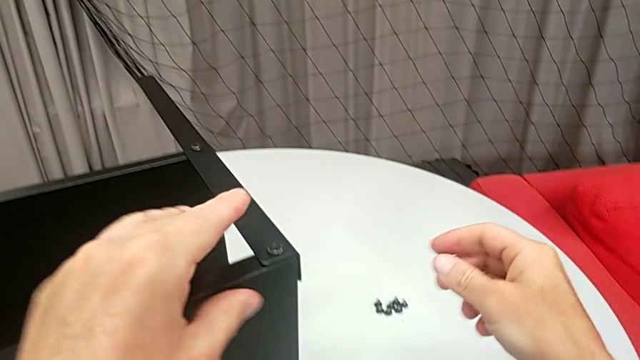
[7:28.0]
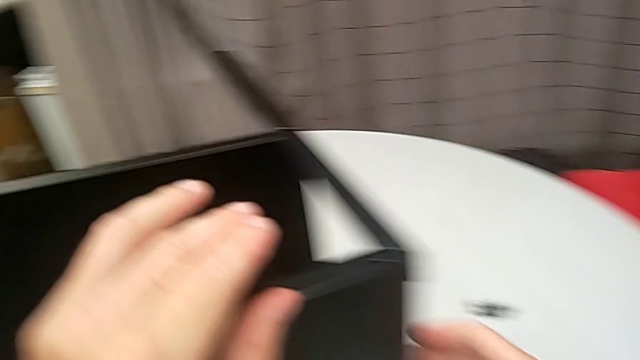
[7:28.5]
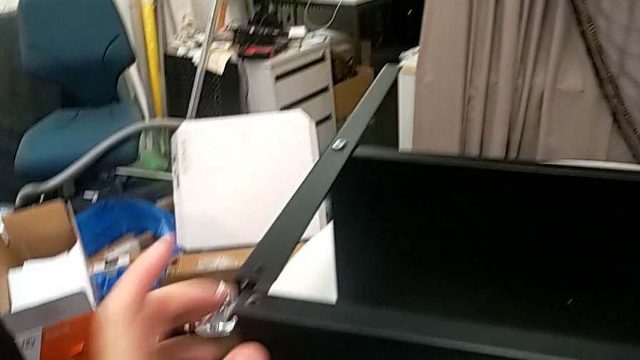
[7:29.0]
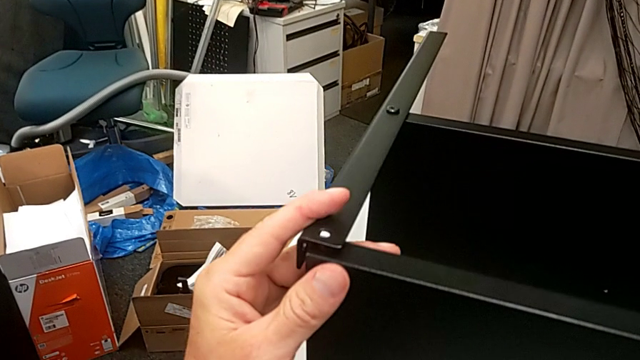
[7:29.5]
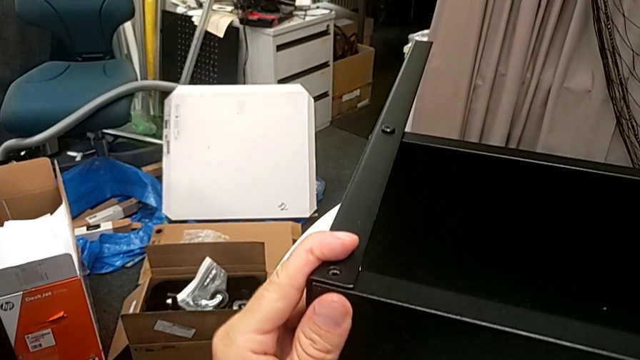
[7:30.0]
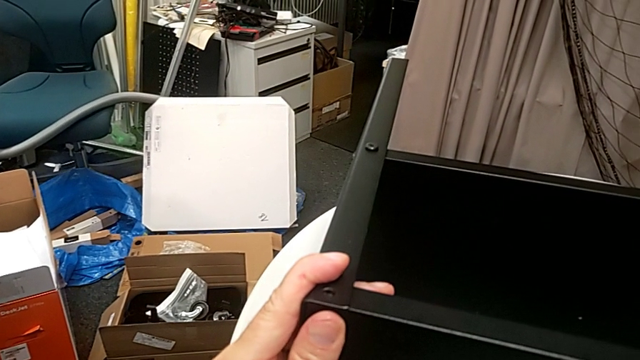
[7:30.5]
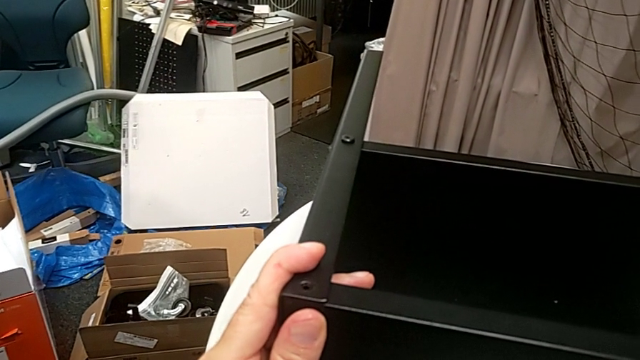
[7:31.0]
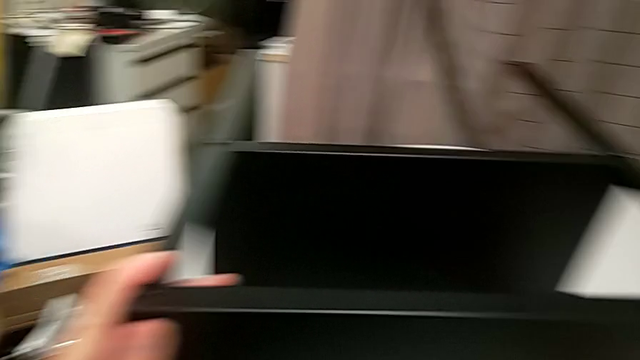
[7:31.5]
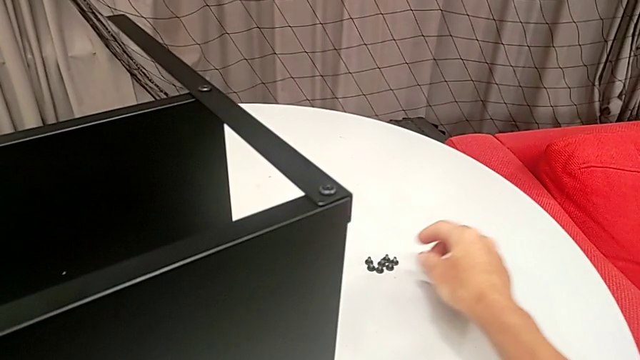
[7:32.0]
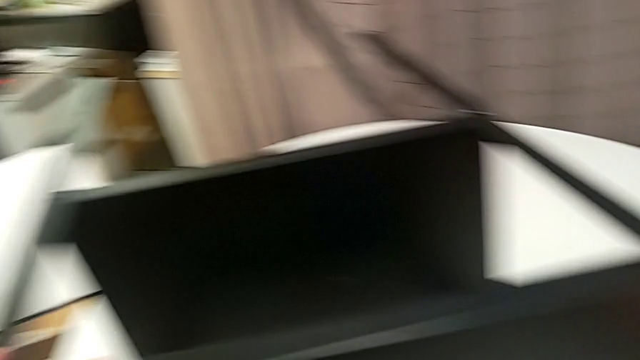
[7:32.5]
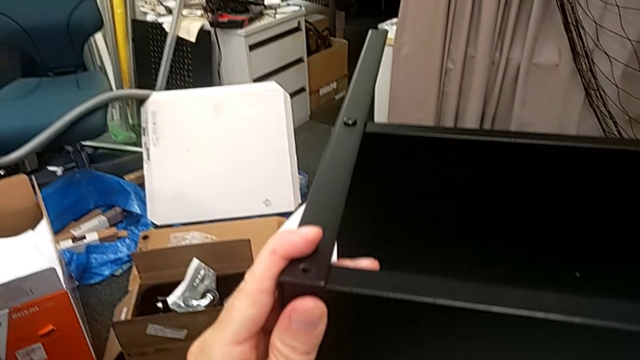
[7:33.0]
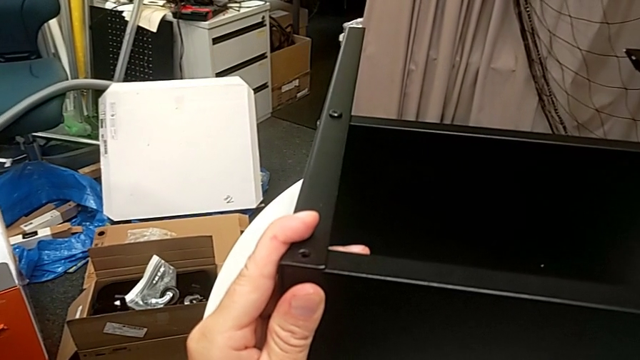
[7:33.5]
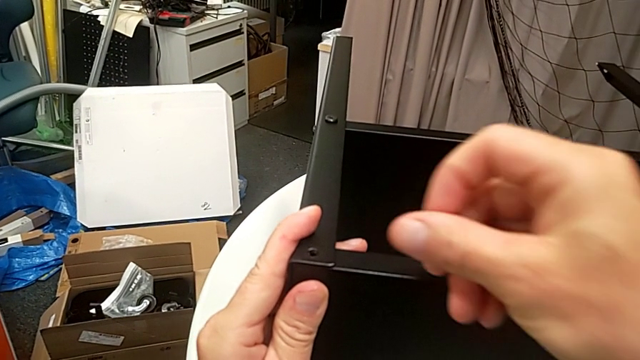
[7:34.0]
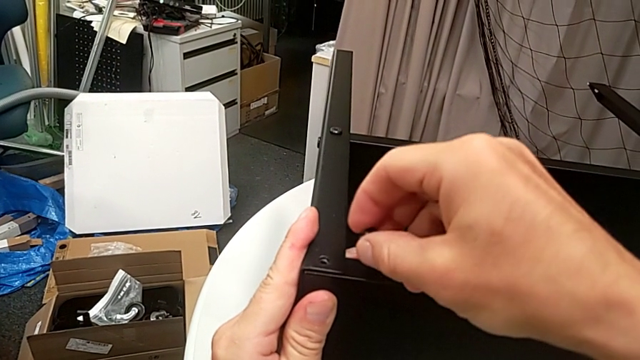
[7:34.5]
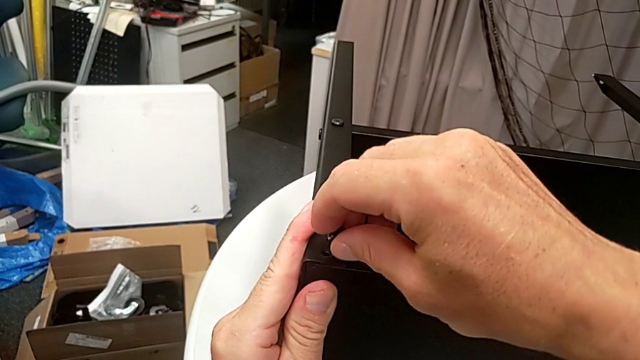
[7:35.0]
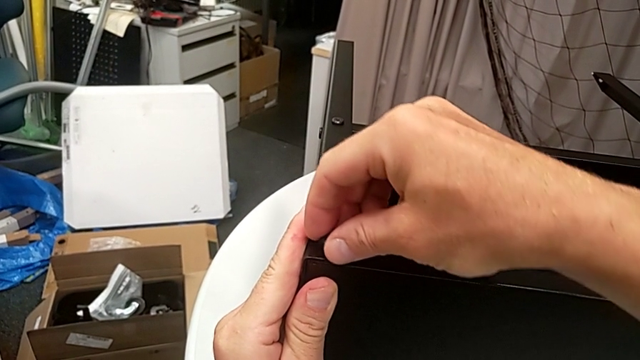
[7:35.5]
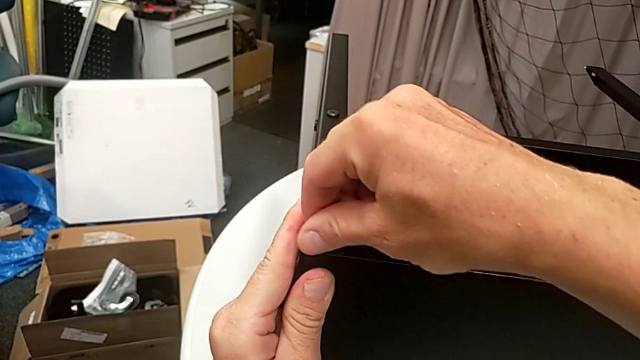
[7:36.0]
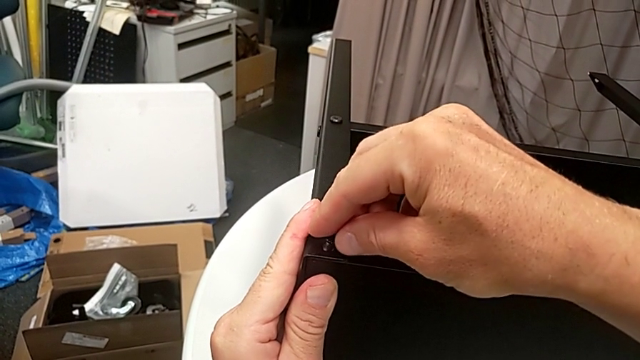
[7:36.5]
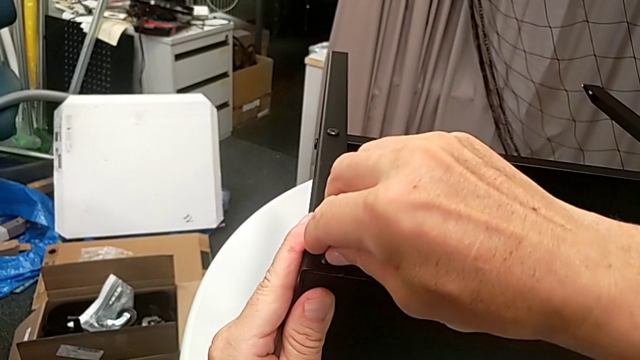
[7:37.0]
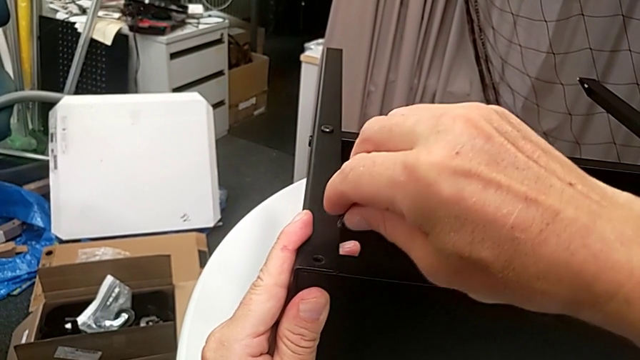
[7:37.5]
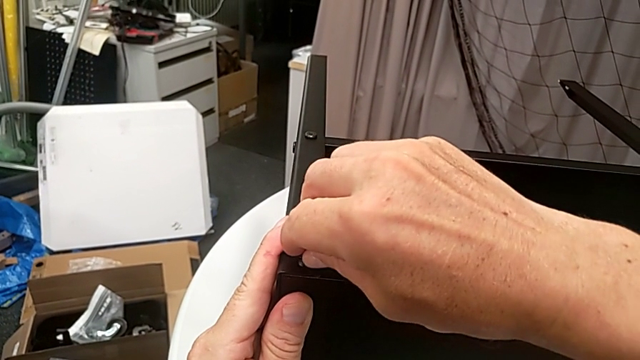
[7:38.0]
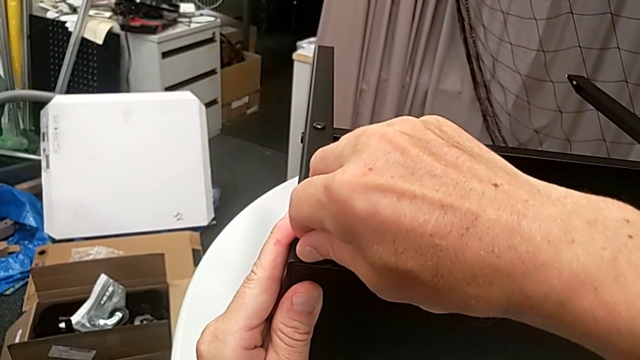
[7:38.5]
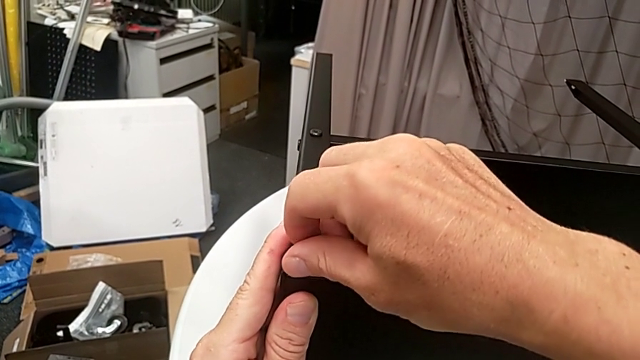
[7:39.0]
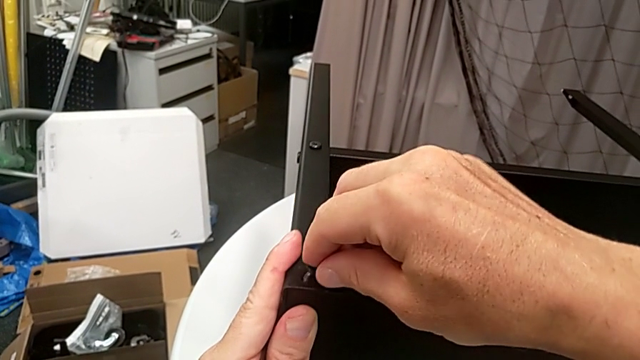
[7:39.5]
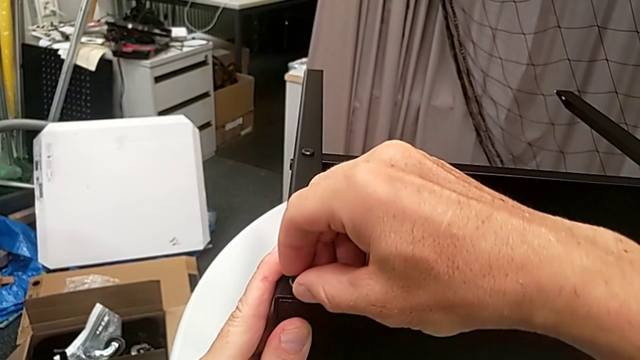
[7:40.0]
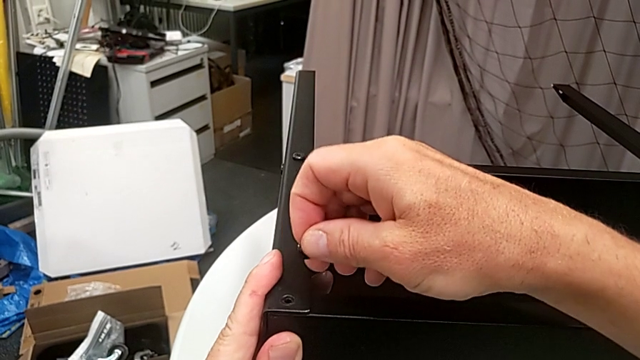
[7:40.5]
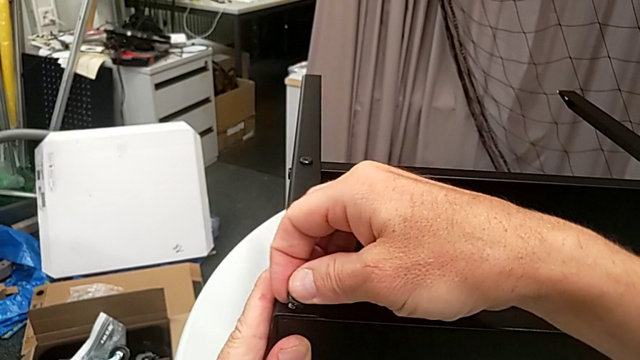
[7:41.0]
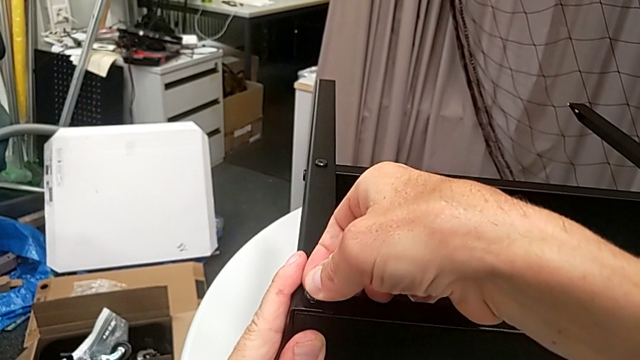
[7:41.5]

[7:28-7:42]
The camera wearer is assembling the top tray. They align the top tray, grab the hex socket head and insert it.

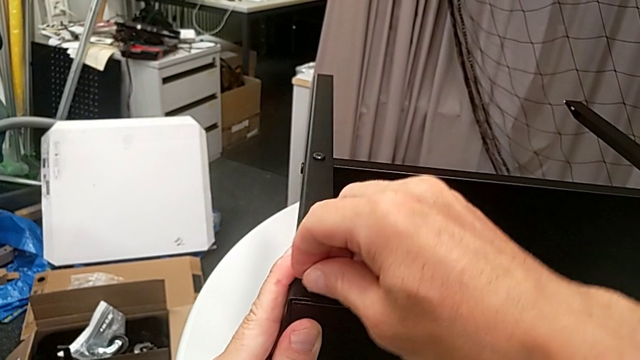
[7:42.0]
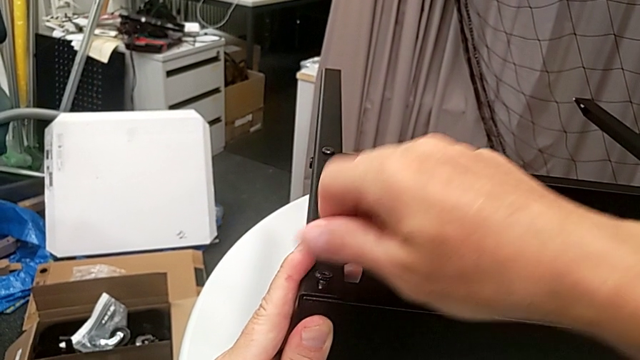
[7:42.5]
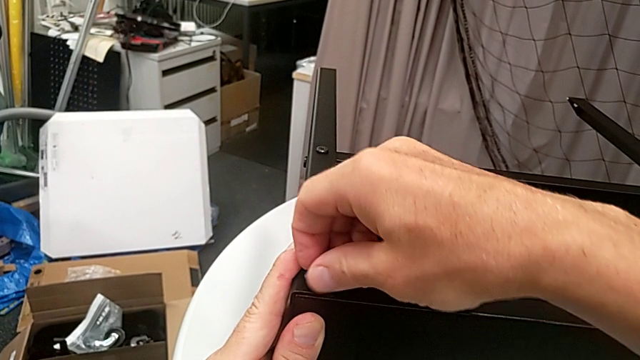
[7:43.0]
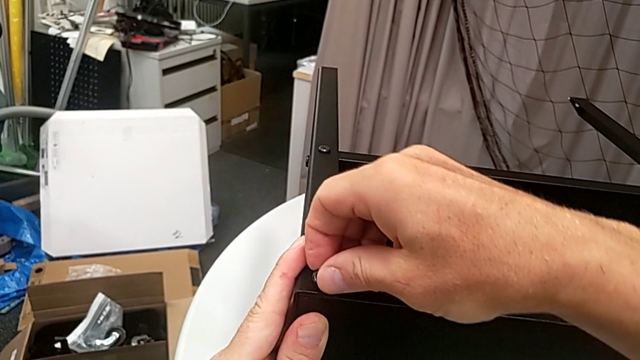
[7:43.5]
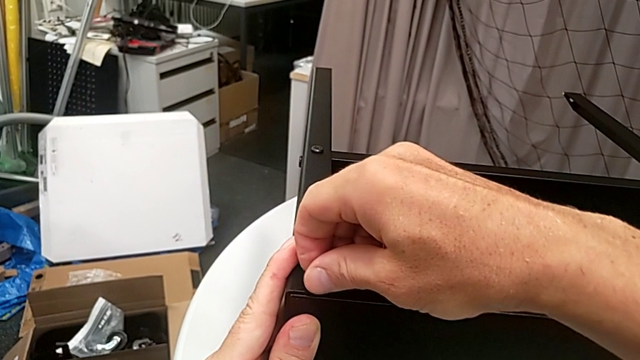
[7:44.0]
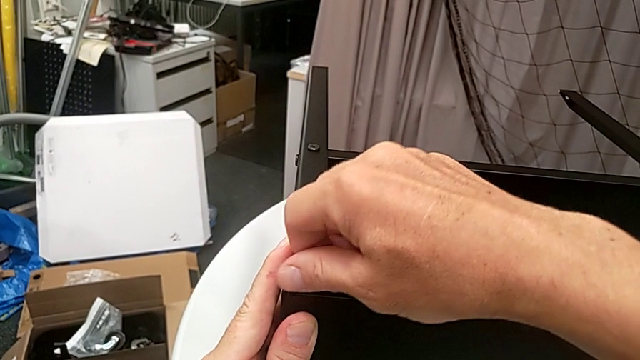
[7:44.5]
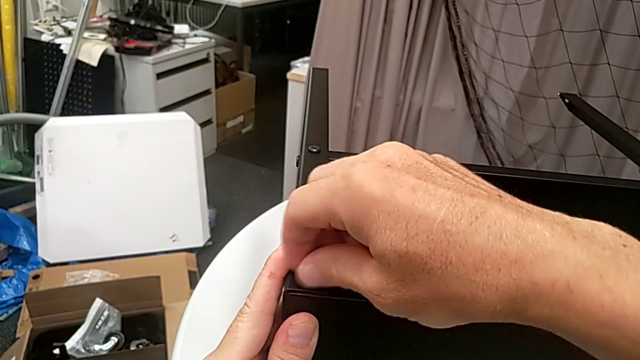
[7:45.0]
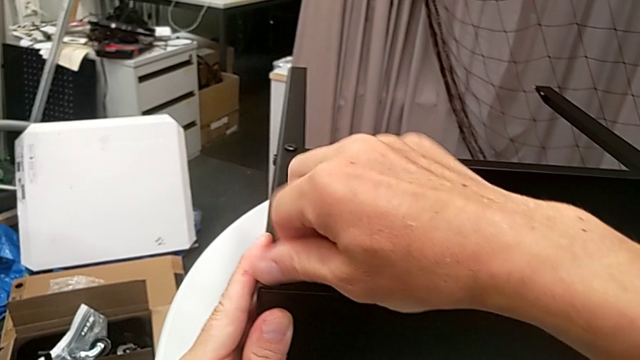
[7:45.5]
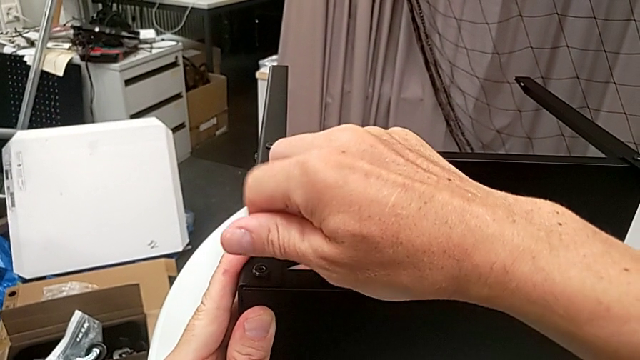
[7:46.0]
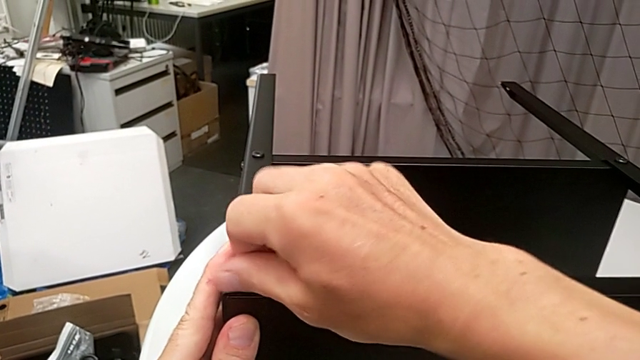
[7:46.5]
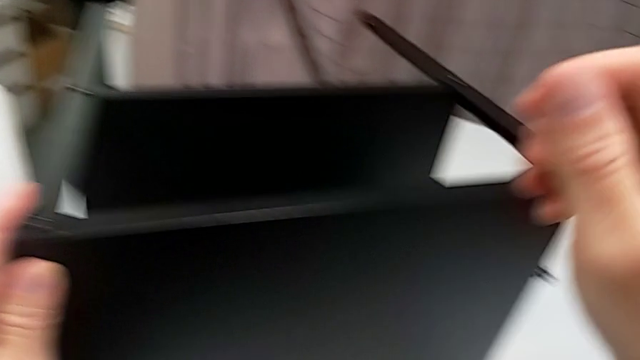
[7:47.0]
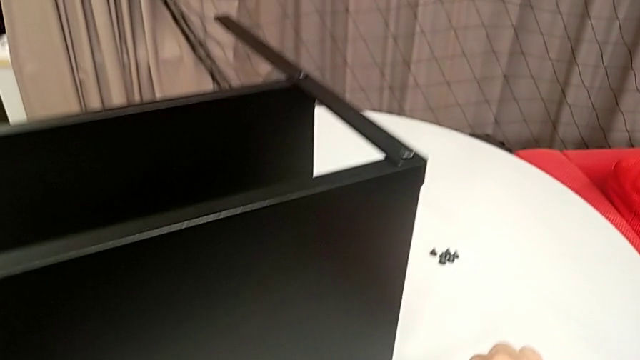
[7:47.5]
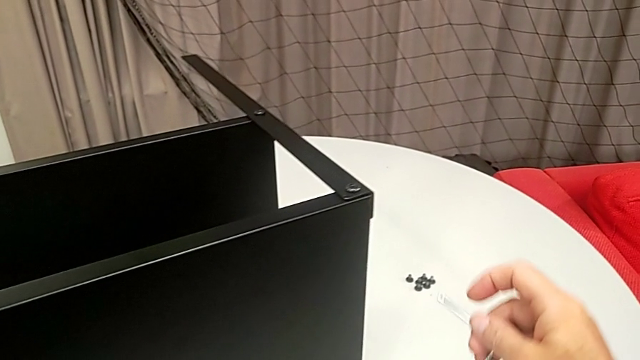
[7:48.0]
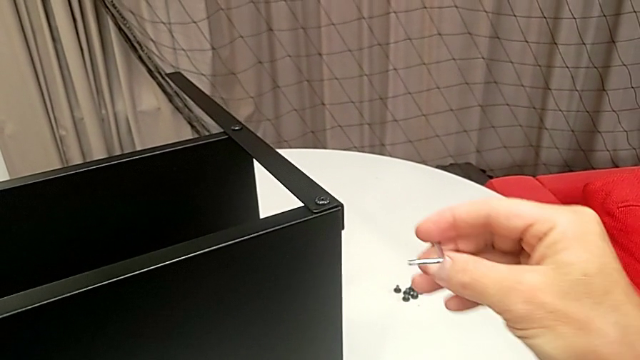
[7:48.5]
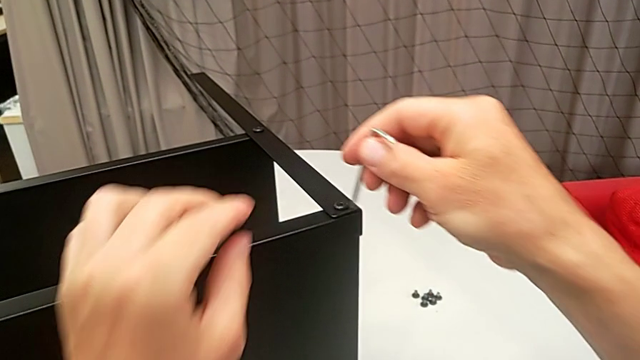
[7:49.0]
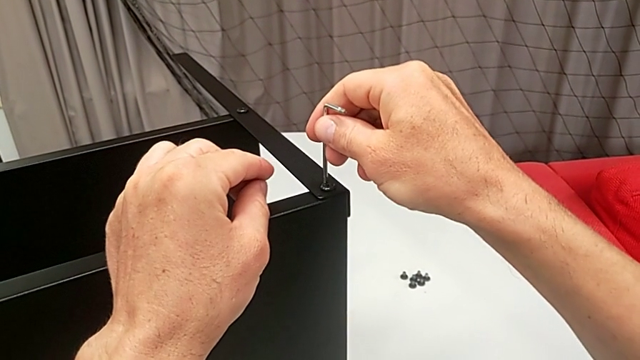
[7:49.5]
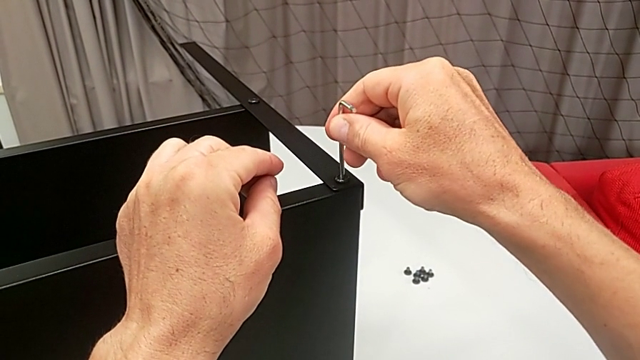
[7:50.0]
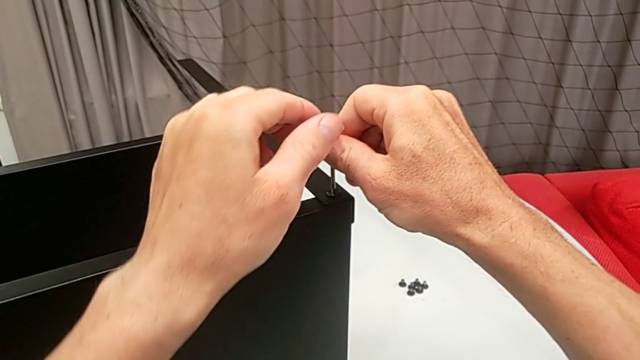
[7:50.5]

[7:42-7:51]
The camera wearer is assembling the top tray. They screw the hex socket head, approach the Allen wrench, grab it and insert it.
